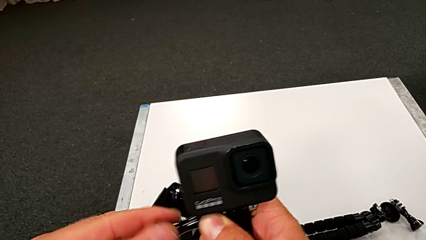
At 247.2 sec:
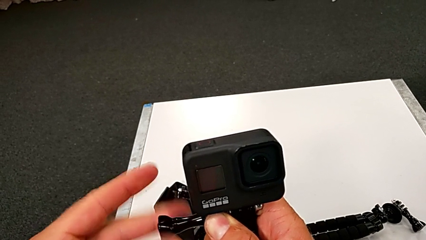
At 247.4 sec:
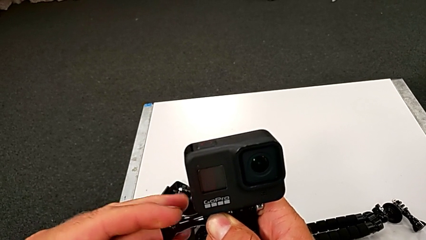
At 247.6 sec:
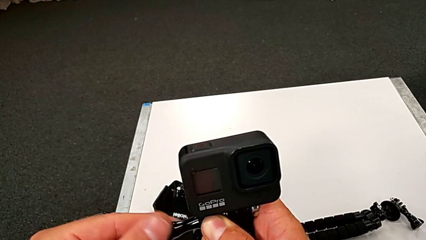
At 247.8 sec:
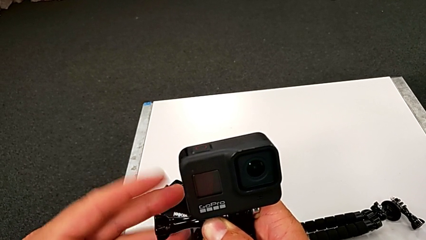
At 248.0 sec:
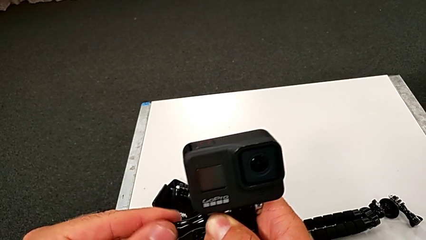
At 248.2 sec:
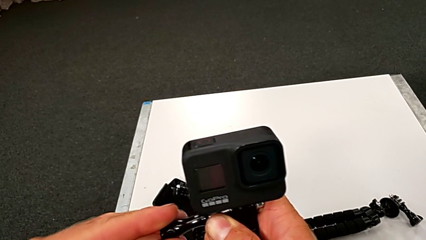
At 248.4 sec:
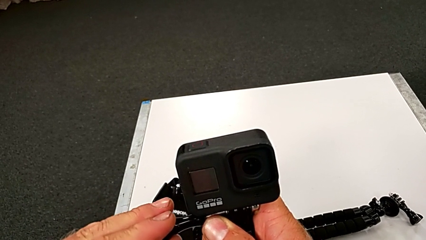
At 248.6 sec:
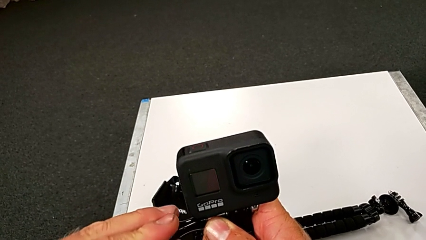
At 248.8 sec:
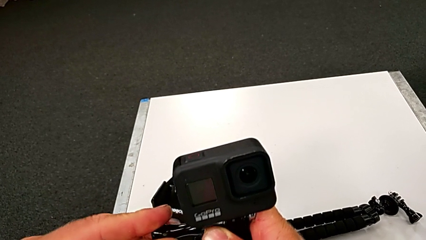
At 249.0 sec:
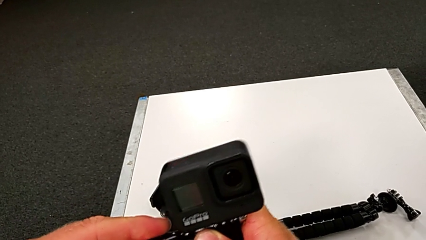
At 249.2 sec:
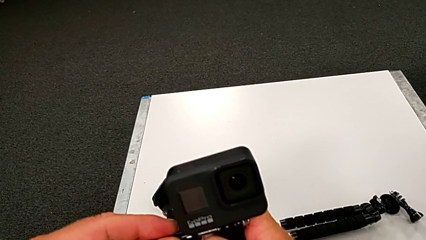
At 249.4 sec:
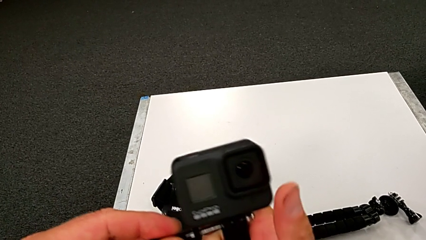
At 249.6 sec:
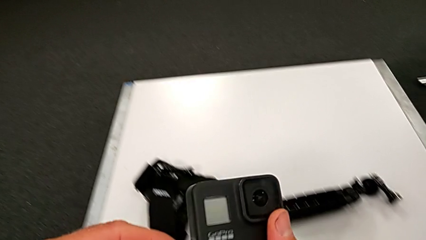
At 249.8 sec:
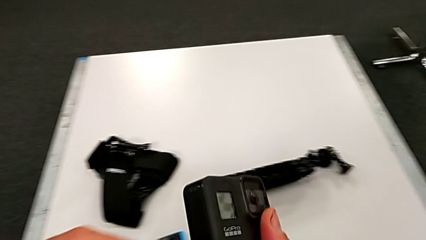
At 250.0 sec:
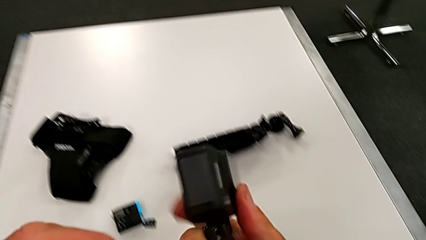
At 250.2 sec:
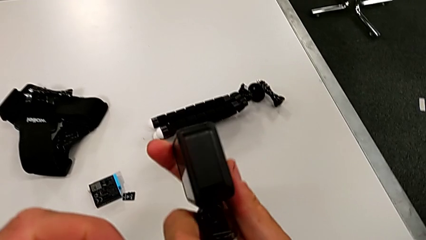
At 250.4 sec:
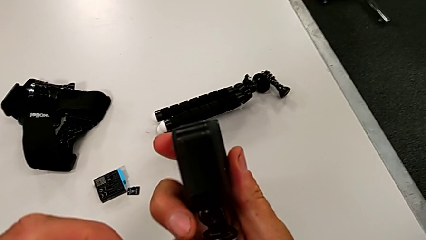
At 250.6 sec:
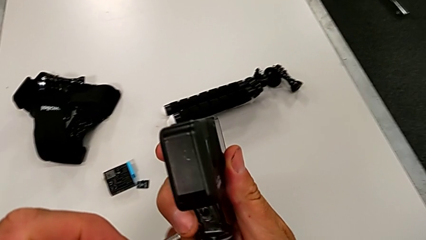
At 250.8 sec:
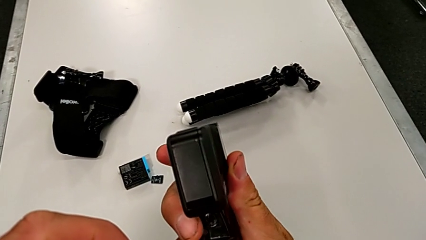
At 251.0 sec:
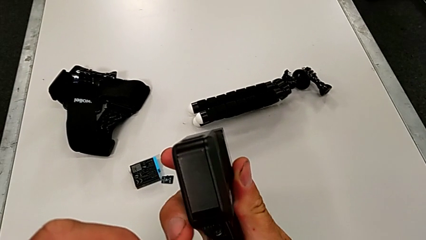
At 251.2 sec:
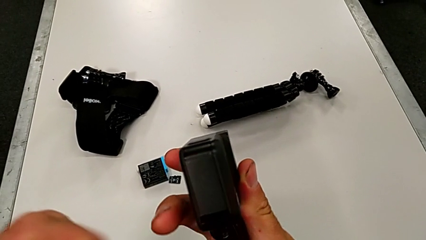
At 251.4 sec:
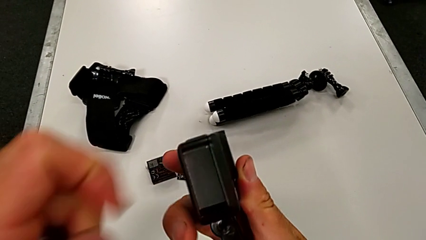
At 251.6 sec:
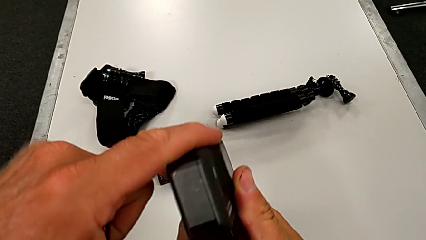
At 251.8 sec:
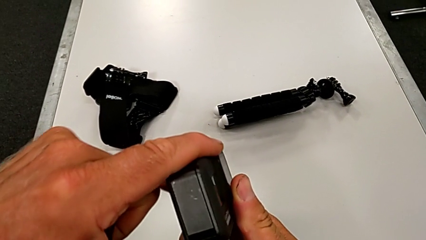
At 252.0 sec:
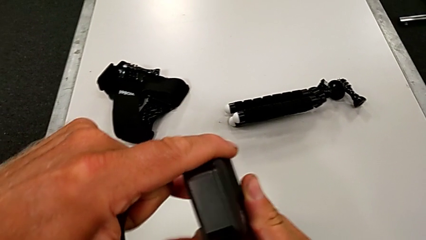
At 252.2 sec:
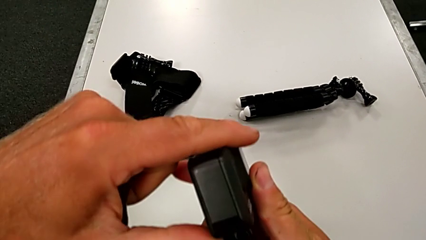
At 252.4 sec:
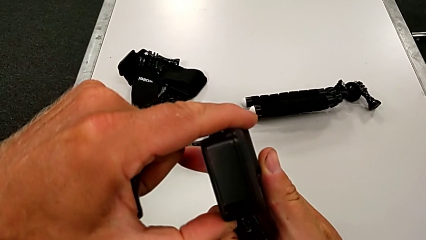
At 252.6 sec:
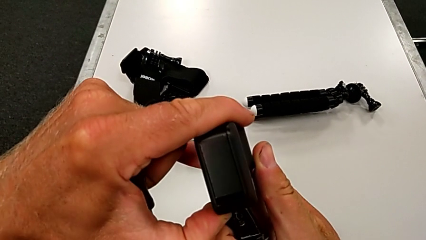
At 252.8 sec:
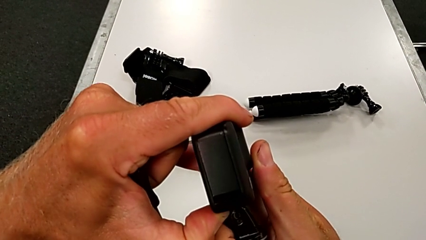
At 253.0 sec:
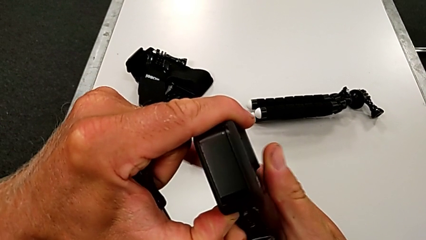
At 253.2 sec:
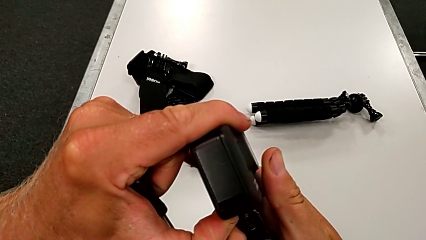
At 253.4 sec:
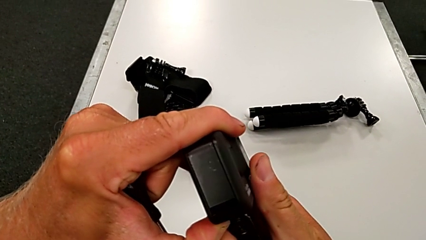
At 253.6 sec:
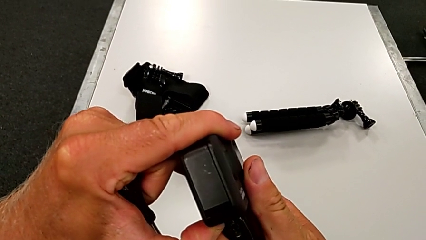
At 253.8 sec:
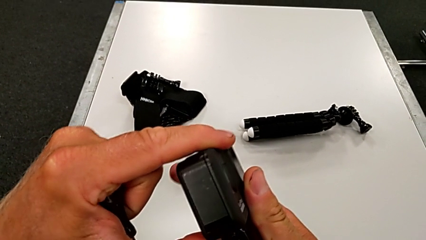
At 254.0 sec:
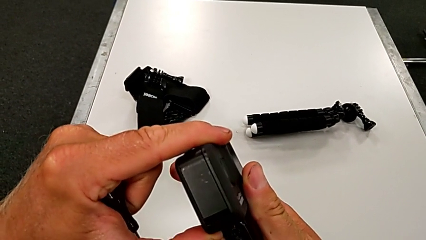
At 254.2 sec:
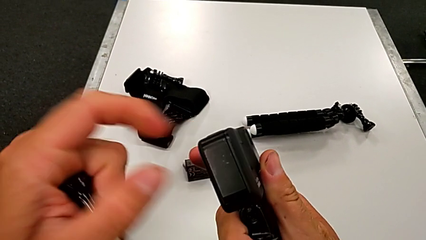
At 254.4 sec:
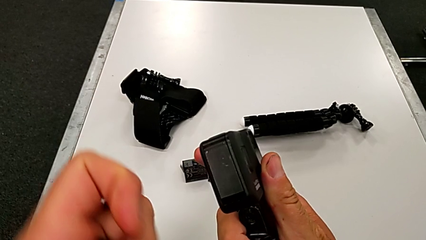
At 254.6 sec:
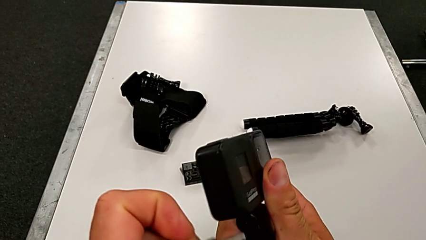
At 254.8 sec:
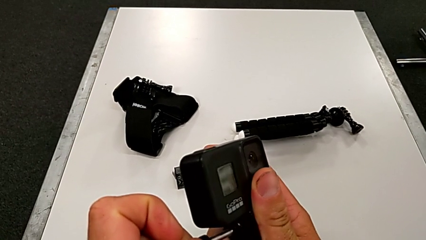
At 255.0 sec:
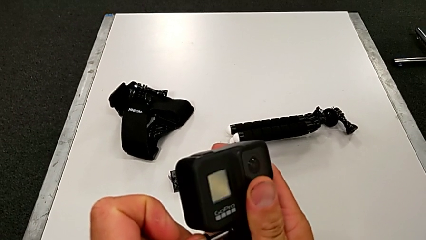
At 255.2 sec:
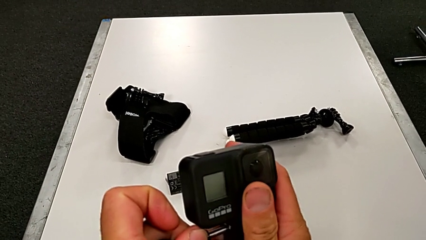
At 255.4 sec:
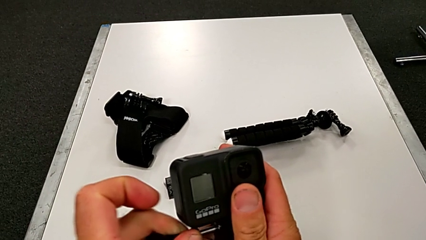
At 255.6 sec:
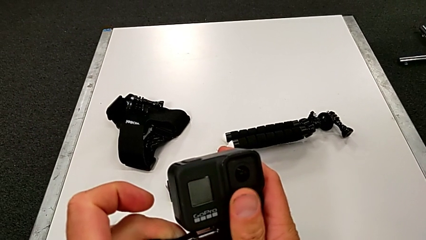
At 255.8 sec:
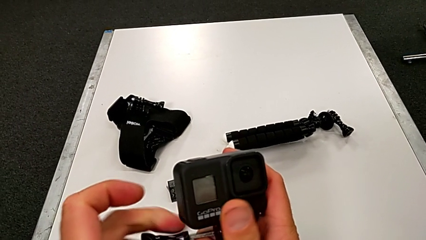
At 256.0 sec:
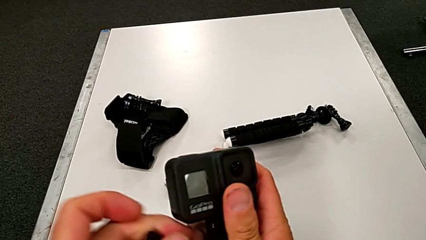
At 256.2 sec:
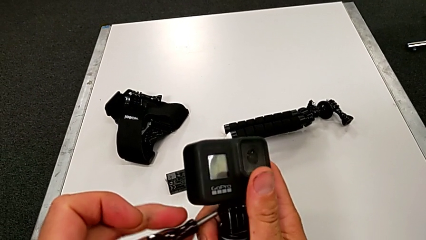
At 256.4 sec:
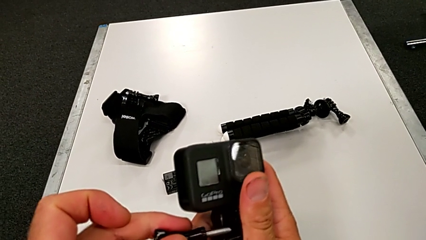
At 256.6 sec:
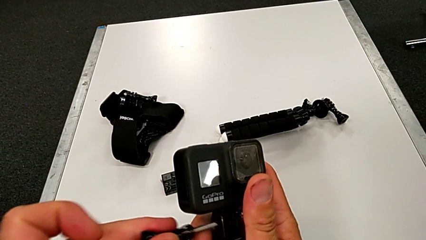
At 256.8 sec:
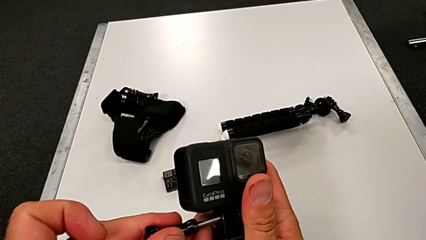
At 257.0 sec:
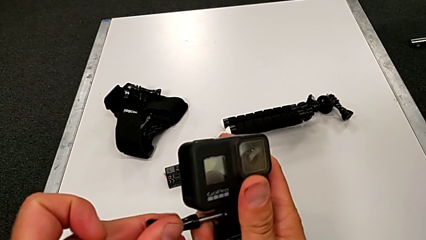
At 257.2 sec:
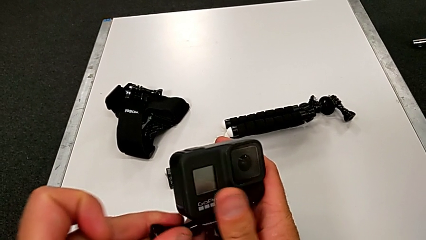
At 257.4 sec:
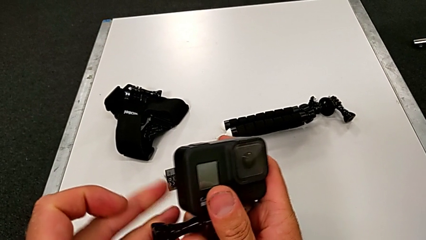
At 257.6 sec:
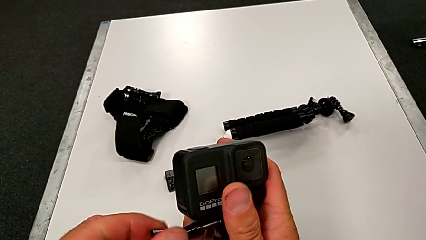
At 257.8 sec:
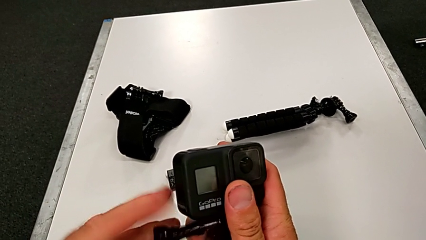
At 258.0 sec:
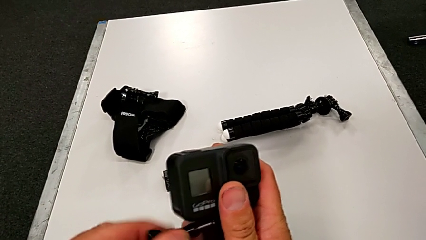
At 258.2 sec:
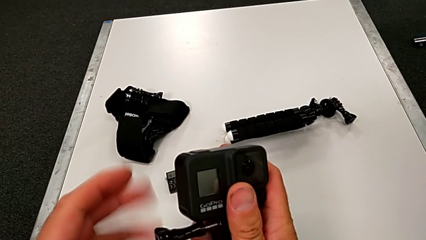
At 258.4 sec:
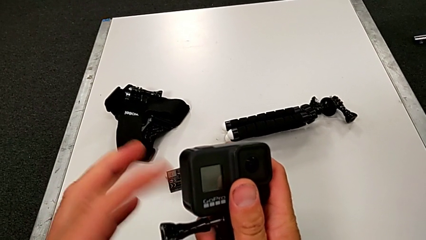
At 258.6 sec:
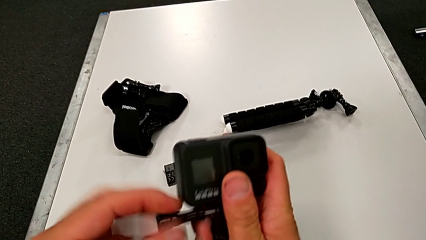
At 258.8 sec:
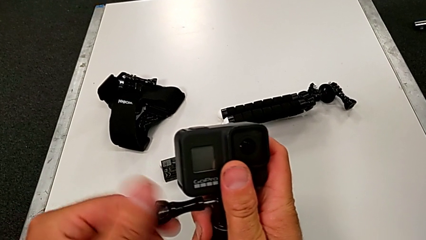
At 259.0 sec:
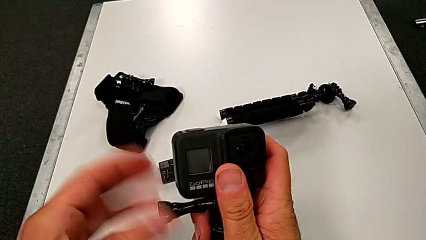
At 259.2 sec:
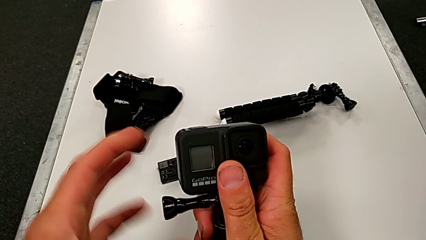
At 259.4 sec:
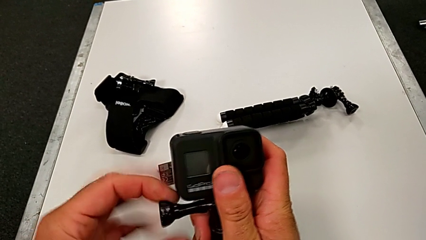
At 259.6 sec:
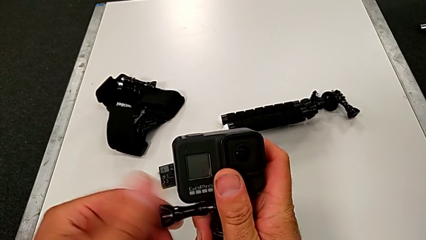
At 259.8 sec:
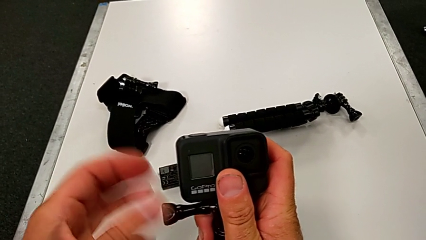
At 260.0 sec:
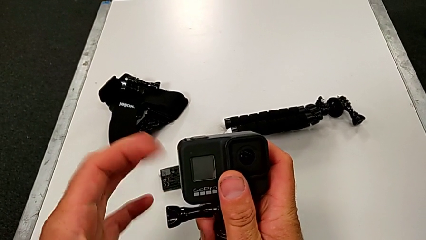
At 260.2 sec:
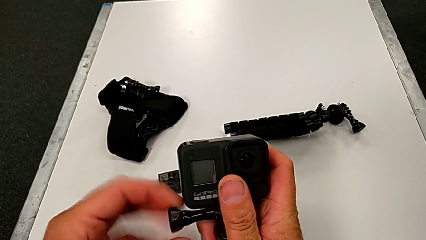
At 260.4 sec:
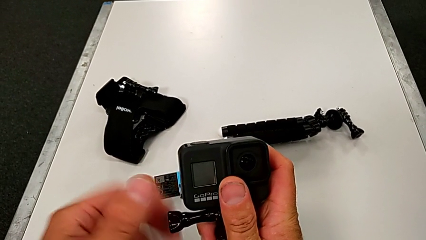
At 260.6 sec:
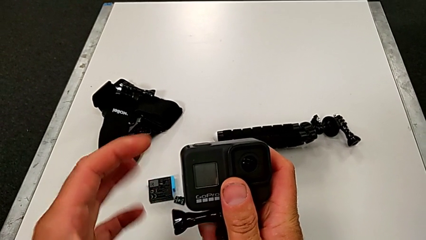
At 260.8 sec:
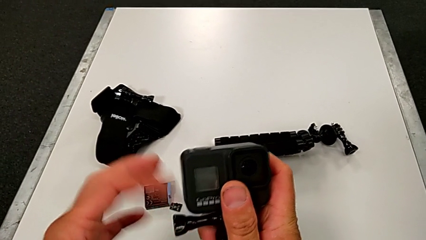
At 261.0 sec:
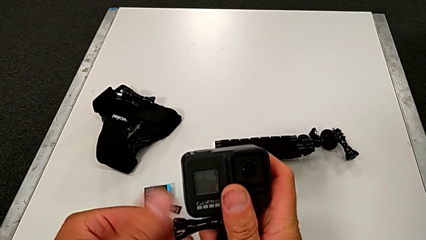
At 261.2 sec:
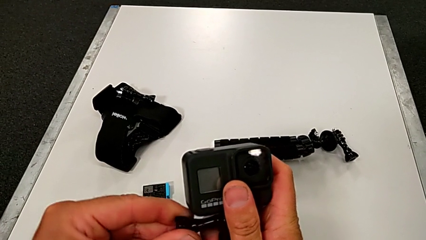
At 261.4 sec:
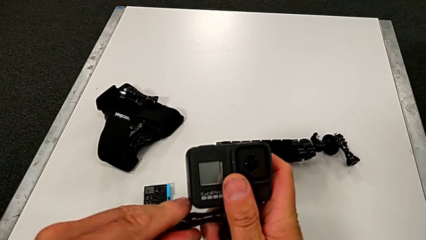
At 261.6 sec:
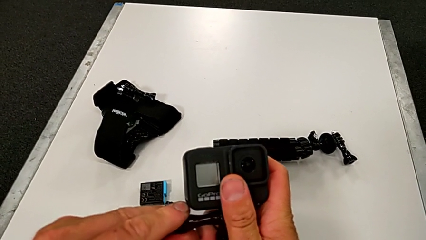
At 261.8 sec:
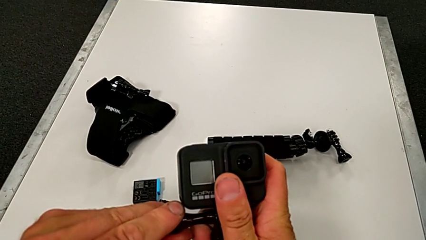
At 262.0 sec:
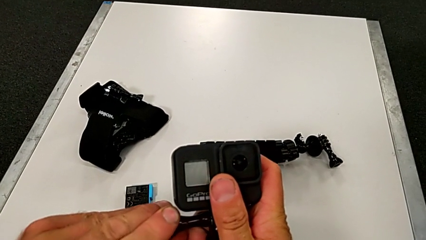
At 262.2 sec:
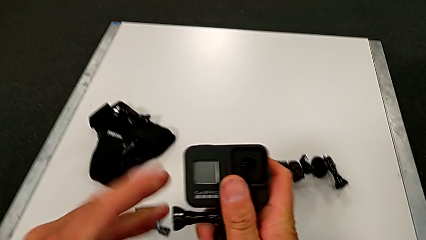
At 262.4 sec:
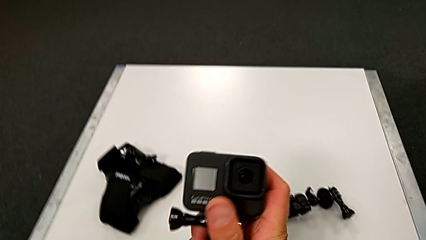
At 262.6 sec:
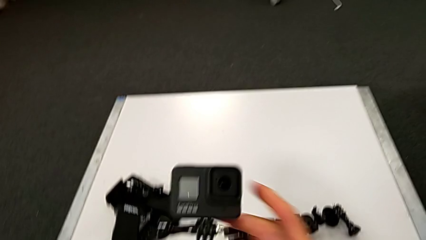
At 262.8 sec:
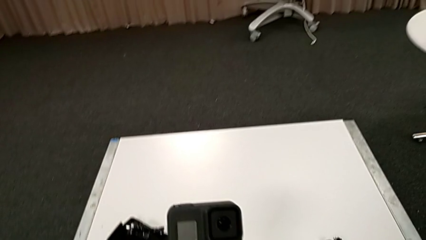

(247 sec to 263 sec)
The camera wearer is assembling the handle to the GoPro. They rotate the handheld grip, withdraw the screw, inspect the GoPro, align the screw and screw it twice.
